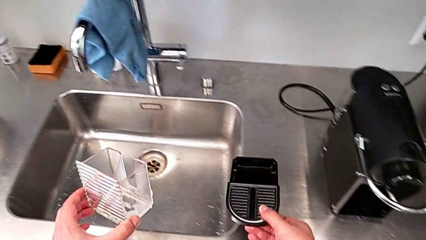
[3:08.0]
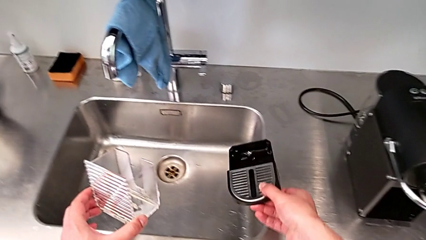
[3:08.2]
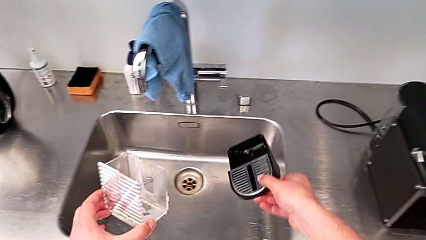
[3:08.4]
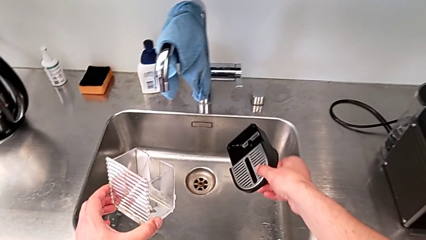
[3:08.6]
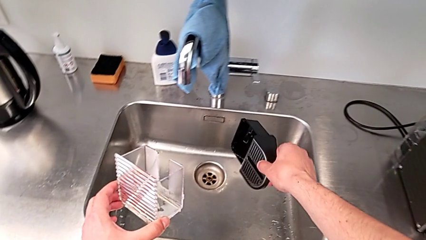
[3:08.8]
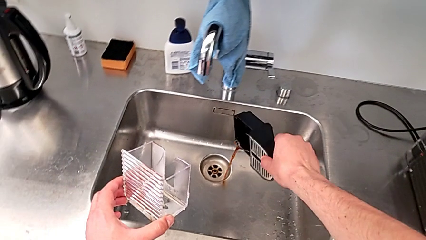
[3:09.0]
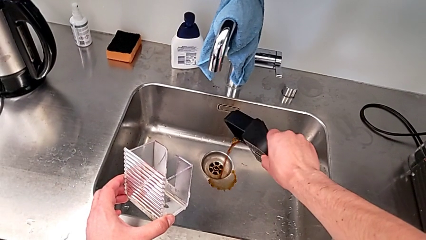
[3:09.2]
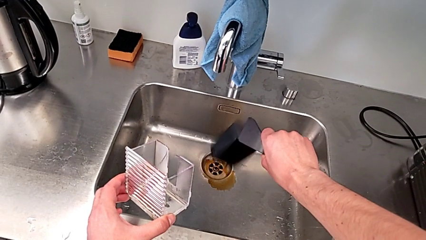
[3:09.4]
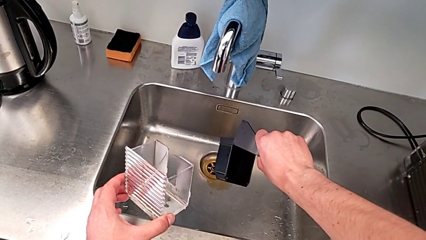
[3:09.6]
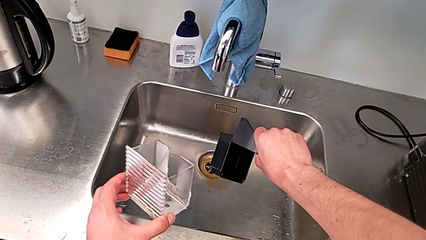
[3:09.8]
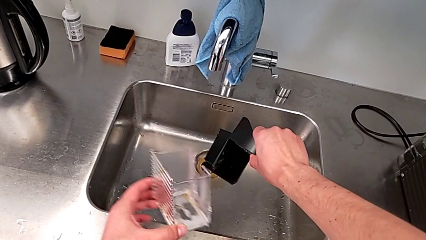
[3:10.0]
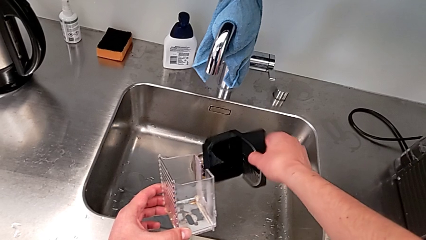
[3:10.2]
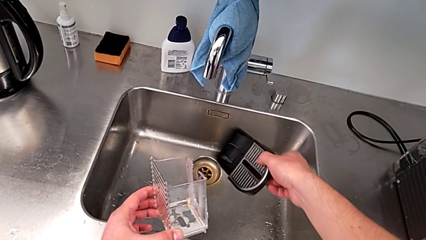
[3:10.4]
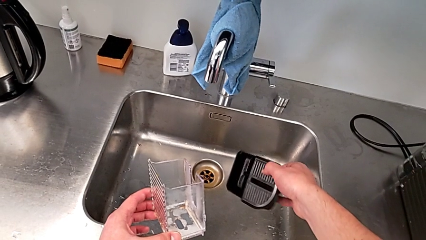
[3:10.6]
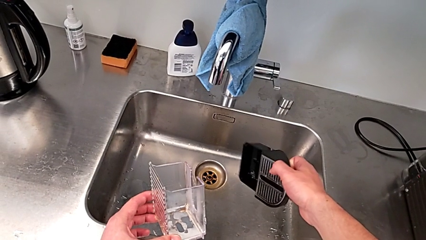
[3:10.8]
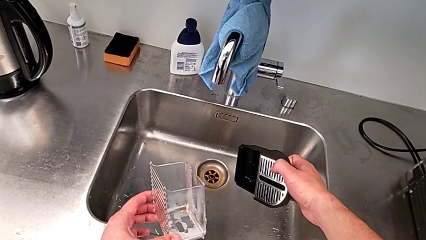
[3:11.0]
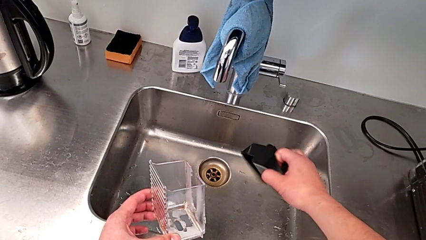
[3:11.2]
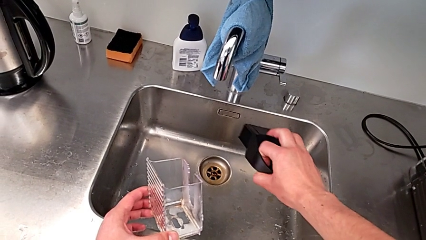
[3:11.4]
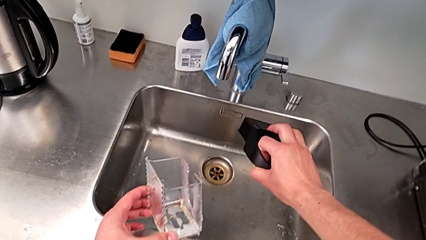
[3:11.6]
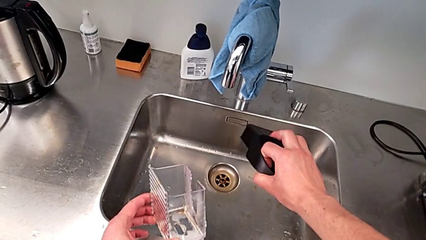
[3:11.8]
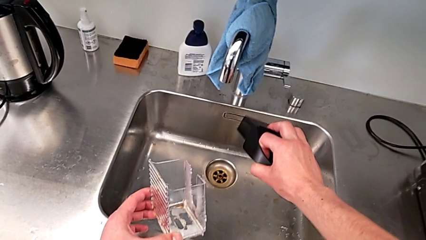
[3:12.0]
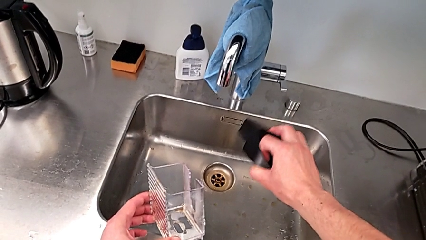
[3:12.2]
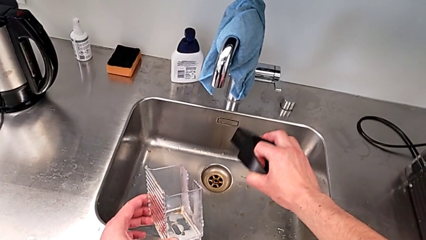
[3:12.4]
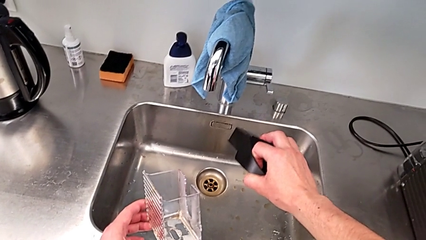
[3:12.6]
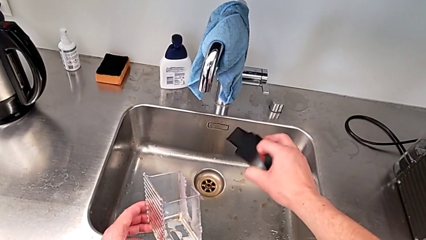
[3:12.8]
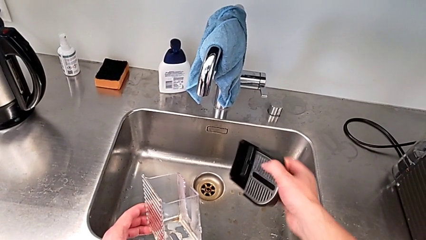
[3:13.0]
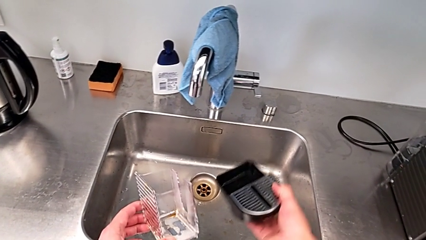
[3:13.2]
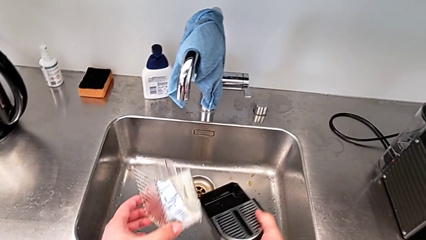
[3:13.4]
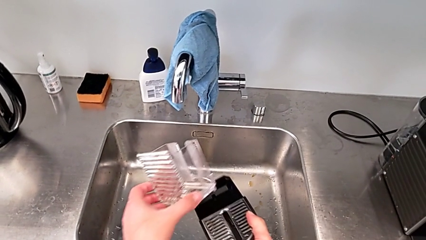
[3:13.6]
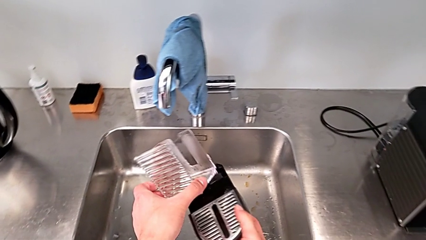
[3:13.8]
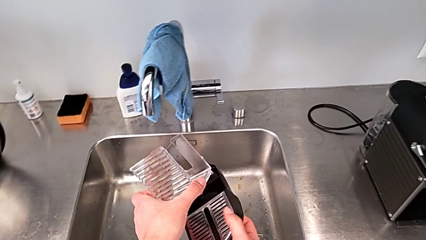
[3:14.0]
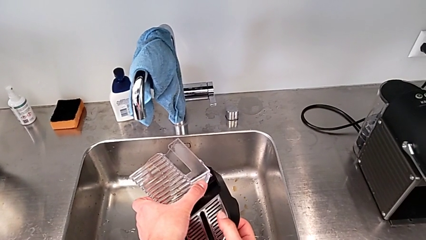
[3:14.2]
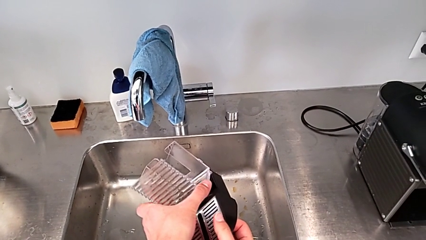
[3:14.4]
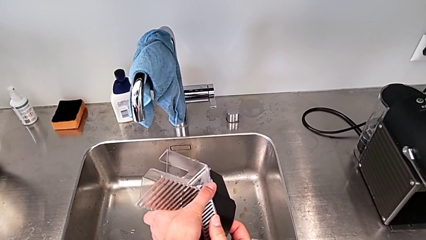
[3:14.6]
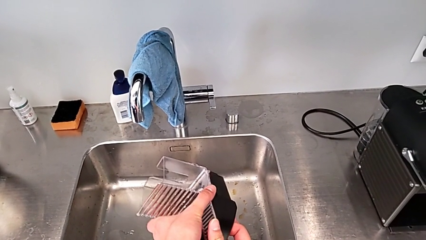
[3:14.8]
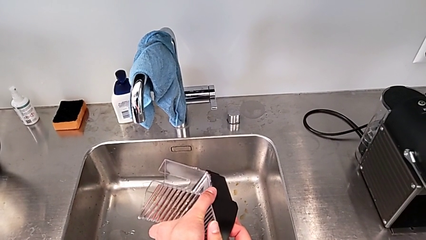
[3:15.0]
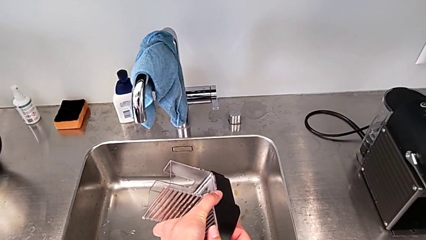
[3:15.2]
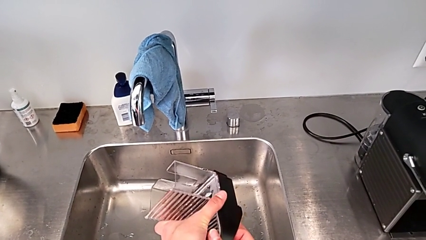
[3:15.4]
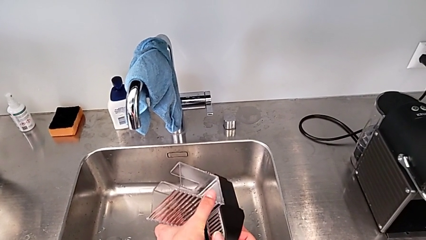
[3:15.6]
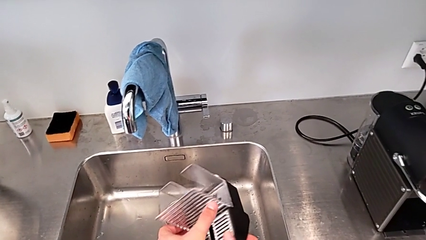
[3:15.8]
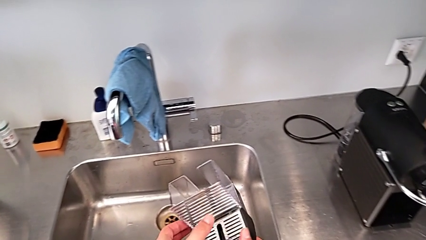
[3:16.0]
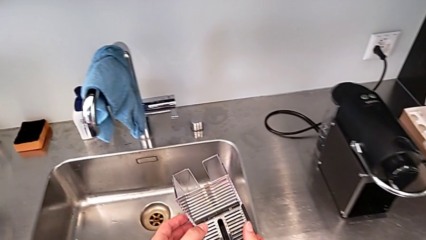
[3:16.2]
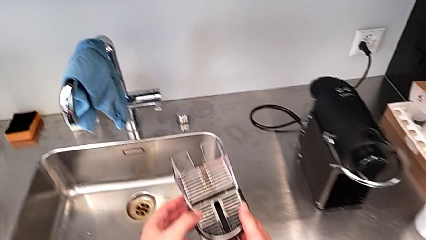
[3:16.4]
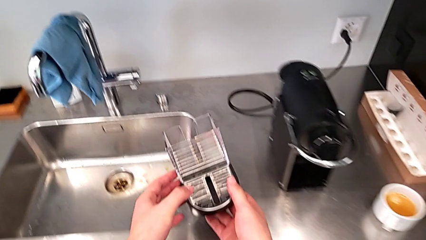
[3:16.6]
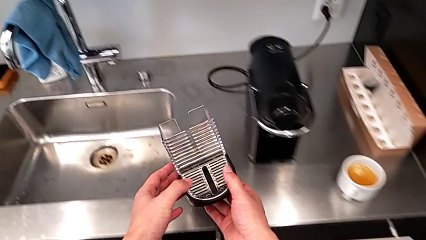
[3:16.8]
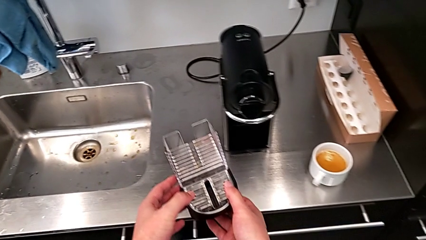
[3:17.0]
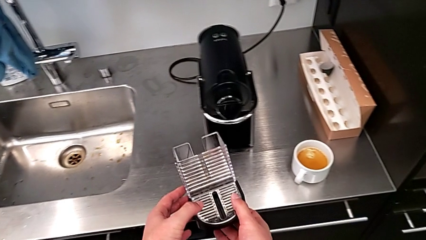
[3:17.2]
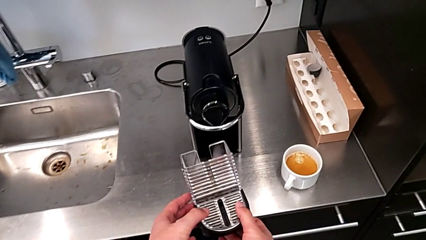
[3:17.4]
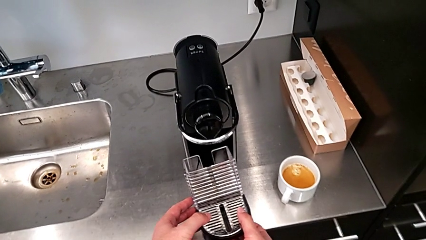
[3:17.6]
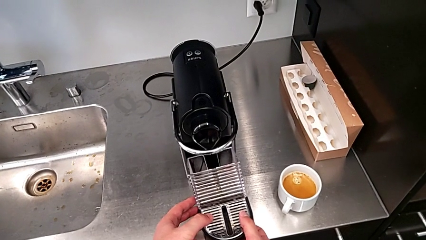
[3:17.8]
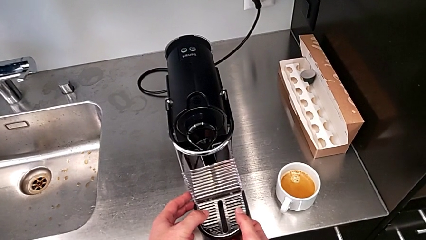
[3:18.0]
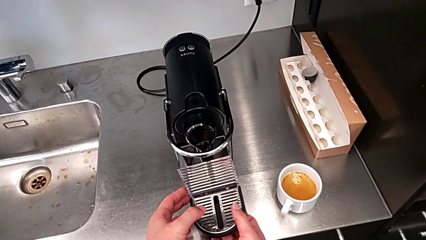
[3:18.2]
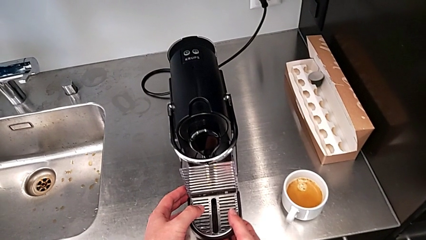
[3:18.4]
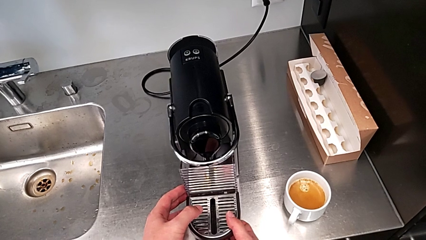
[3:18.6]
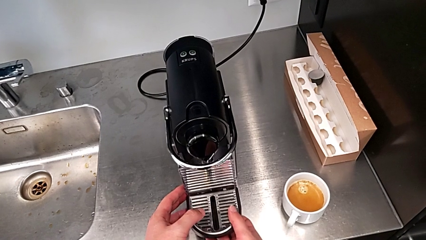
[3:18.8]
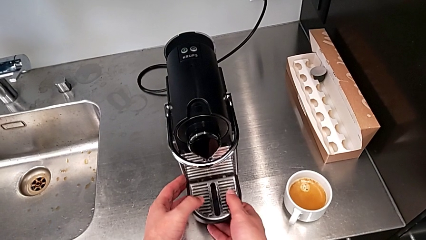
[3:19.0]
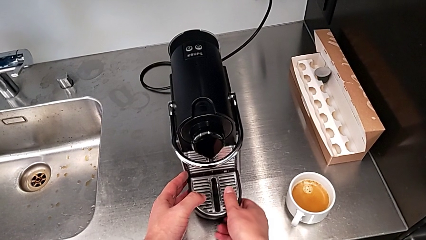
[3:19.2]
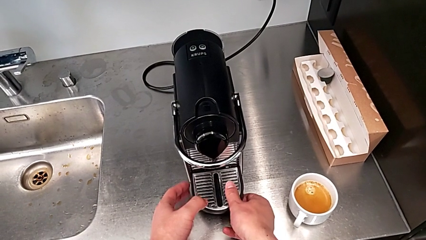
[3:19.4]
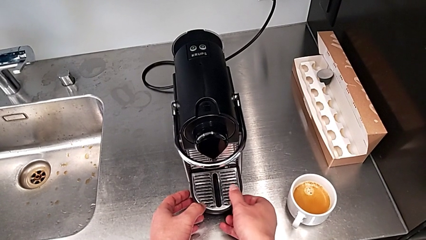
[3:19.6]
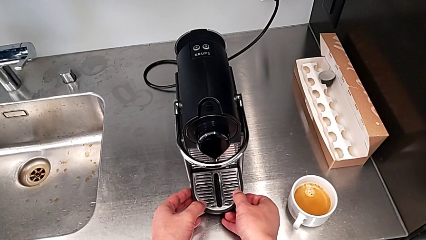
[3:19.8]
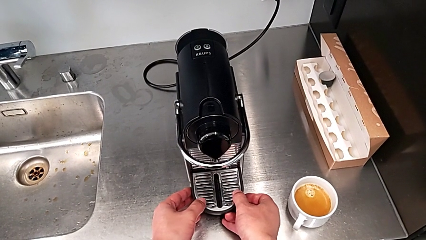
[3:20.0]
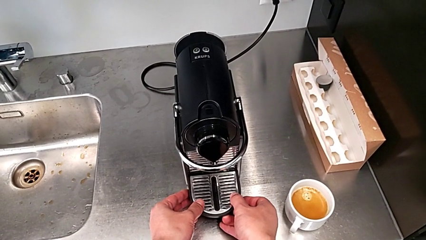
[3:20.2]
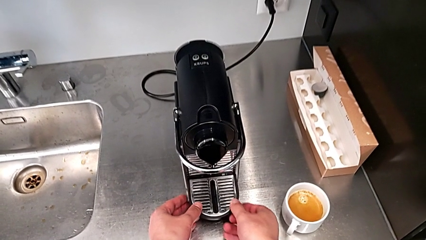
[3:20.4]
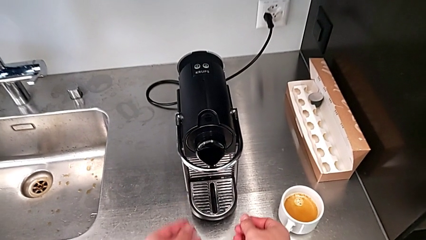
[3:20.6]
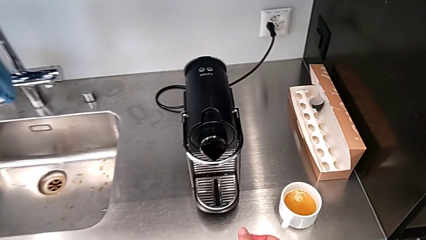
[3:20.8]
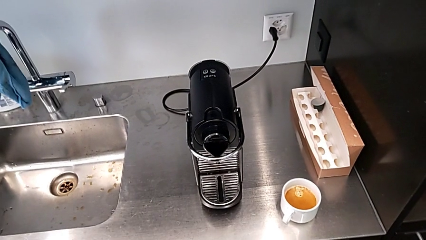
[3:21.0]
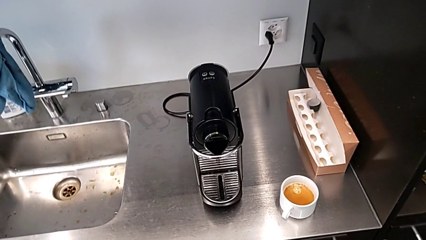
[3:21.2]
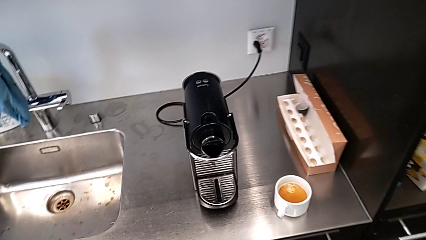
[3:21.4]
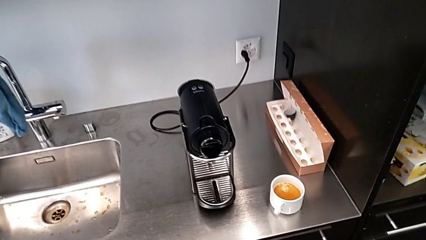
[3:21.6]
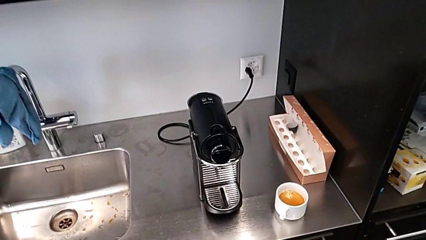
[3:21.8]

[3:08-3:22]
The camera wearer is emptying the drip tray. They drop the coffee, assemble the capsule container and align the drip tray, all with the right hand.
